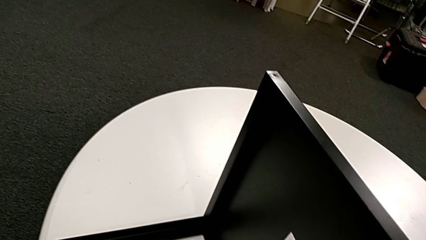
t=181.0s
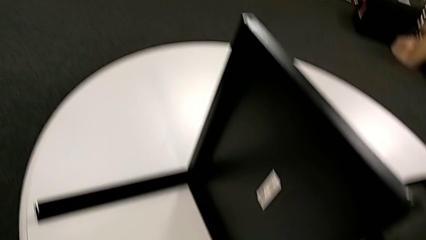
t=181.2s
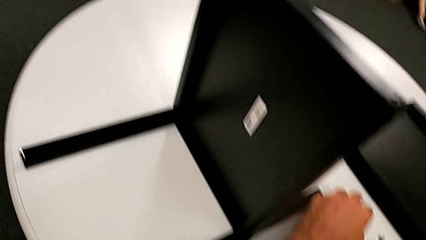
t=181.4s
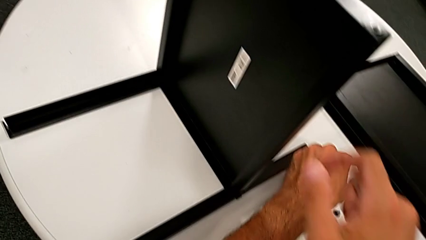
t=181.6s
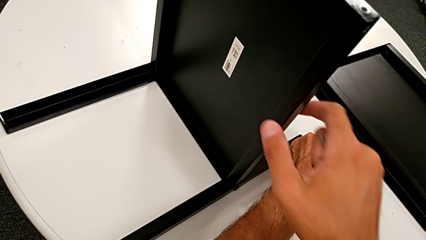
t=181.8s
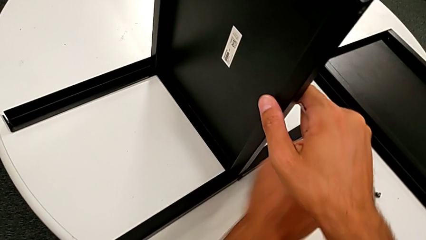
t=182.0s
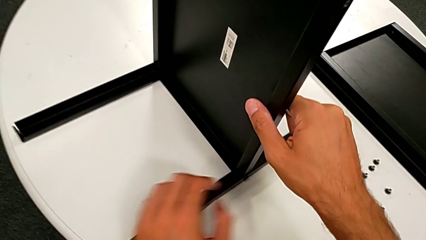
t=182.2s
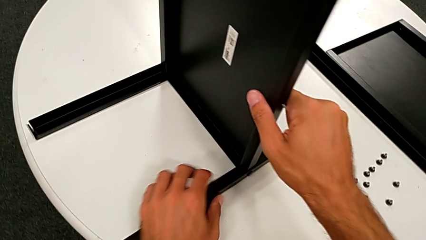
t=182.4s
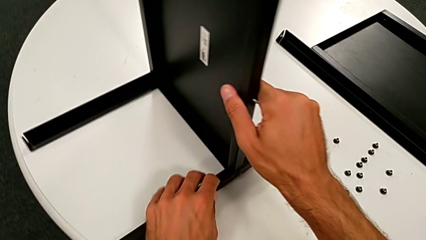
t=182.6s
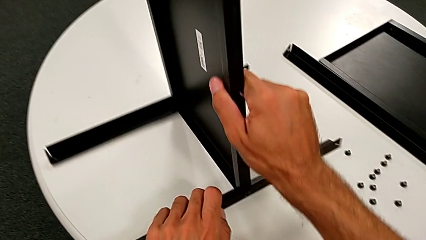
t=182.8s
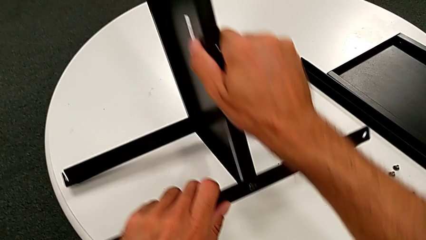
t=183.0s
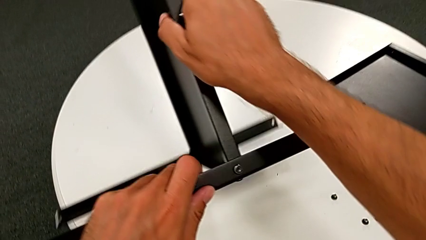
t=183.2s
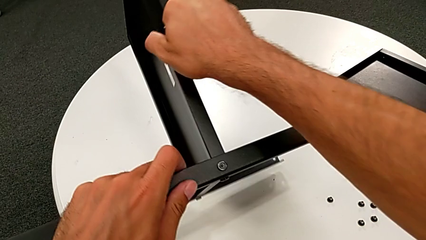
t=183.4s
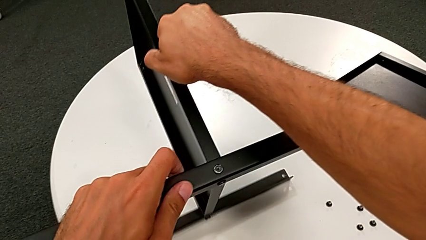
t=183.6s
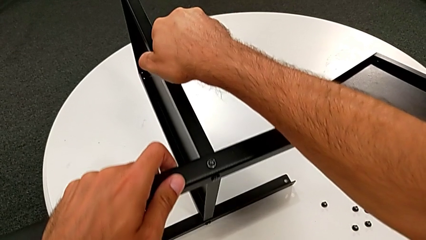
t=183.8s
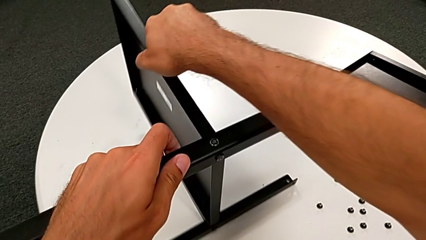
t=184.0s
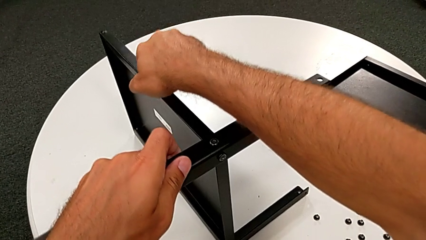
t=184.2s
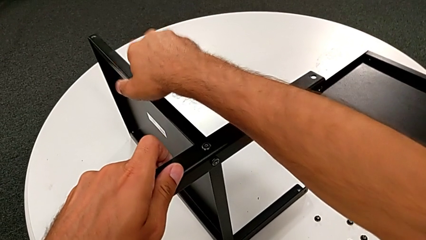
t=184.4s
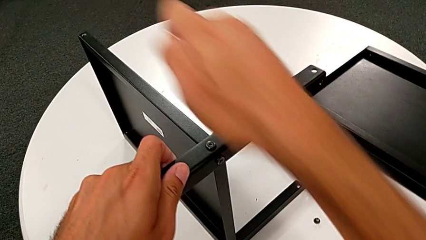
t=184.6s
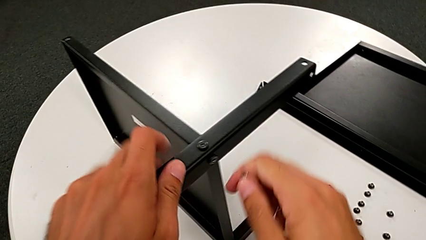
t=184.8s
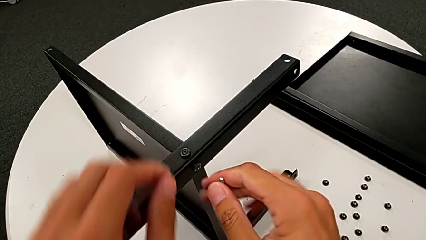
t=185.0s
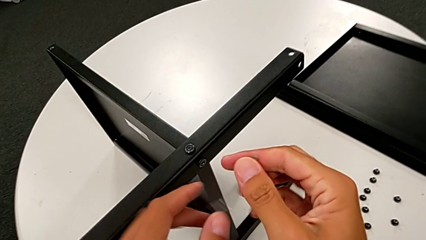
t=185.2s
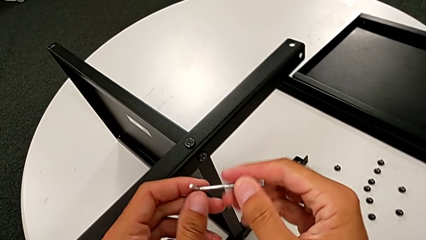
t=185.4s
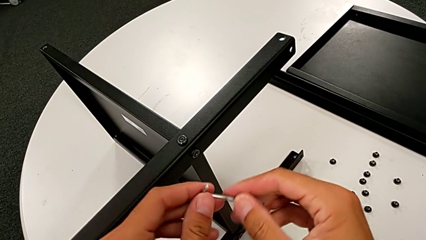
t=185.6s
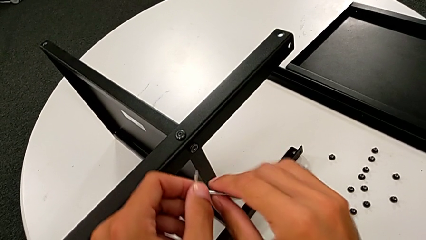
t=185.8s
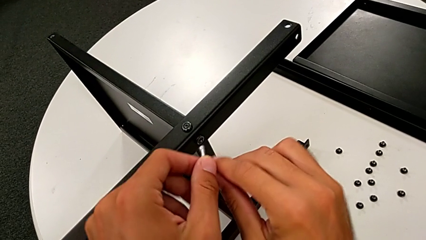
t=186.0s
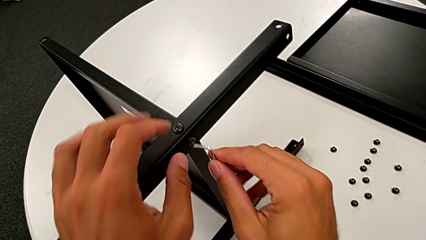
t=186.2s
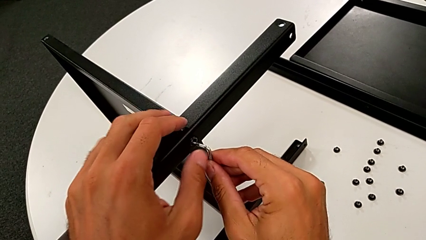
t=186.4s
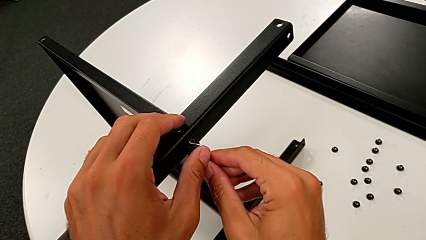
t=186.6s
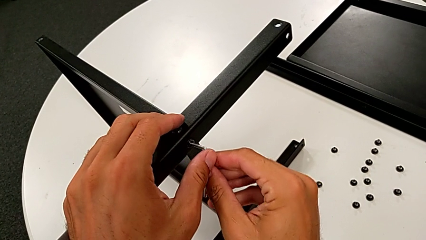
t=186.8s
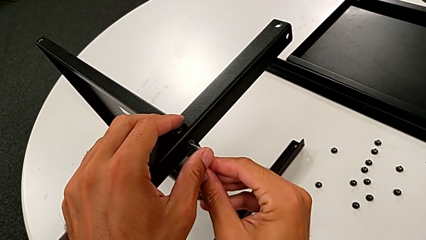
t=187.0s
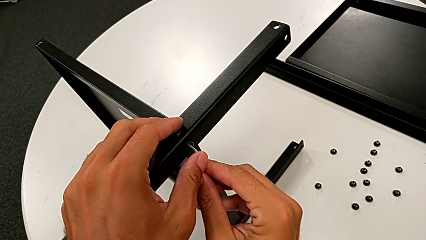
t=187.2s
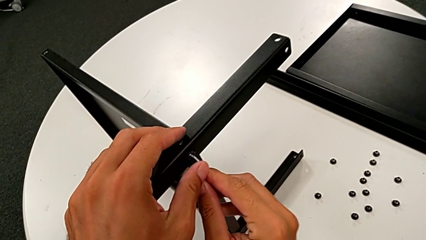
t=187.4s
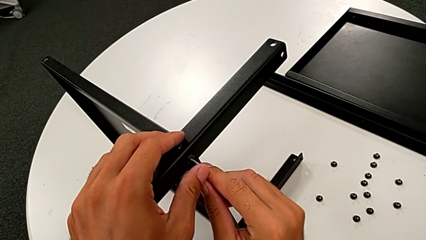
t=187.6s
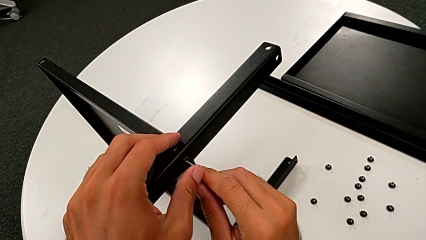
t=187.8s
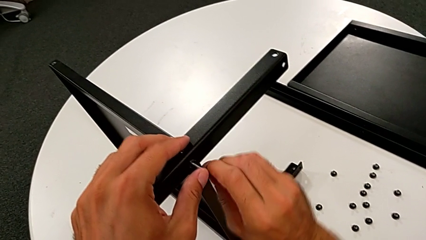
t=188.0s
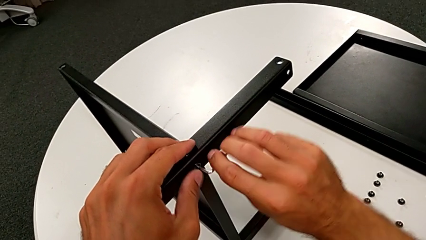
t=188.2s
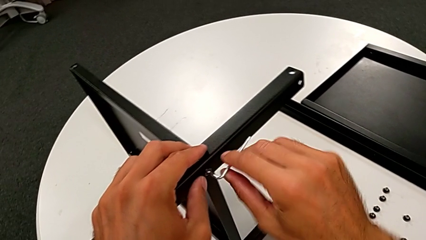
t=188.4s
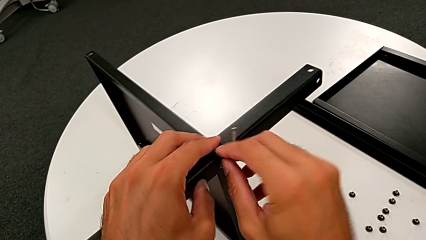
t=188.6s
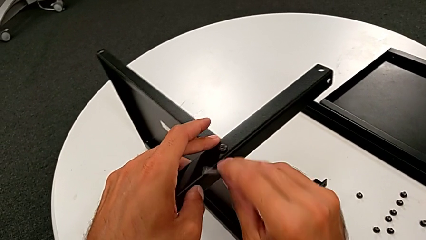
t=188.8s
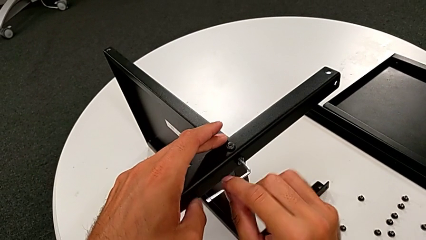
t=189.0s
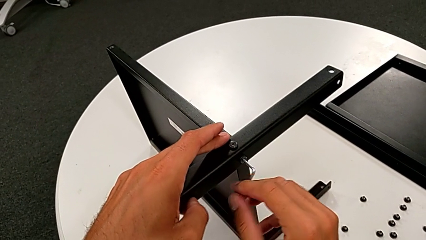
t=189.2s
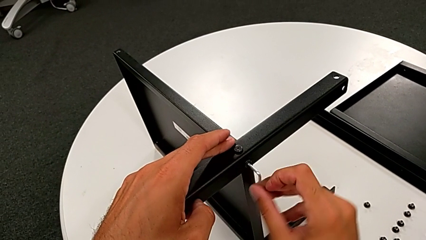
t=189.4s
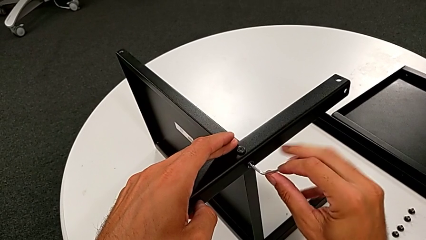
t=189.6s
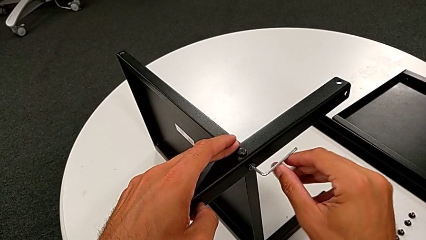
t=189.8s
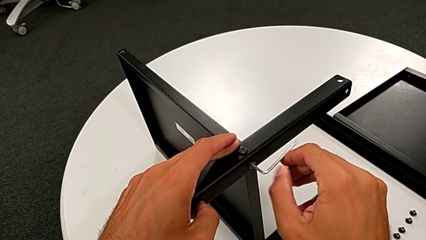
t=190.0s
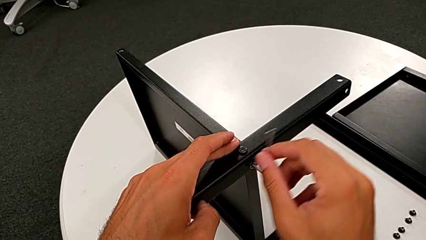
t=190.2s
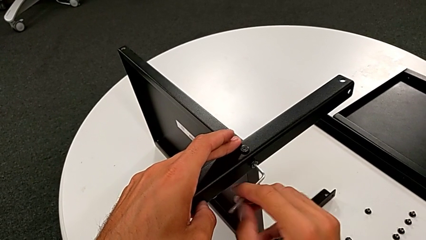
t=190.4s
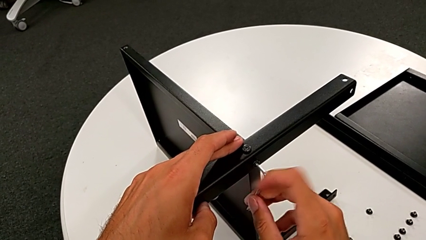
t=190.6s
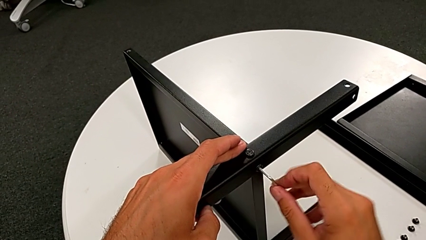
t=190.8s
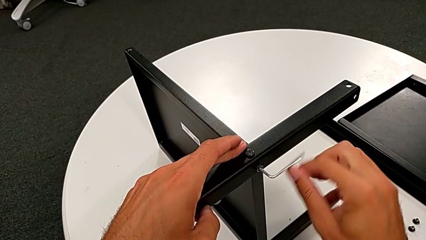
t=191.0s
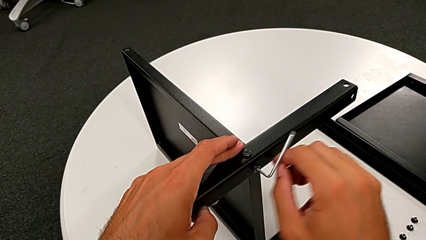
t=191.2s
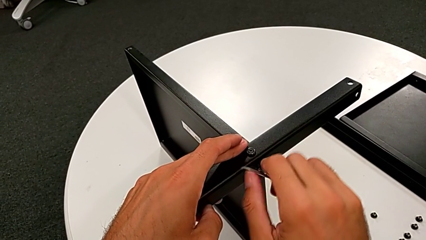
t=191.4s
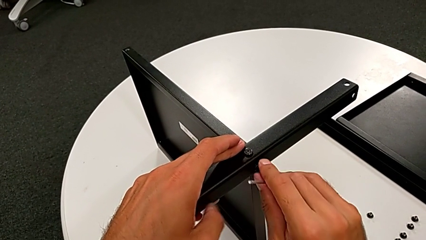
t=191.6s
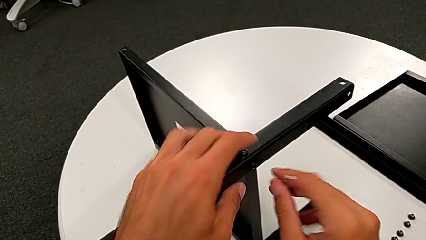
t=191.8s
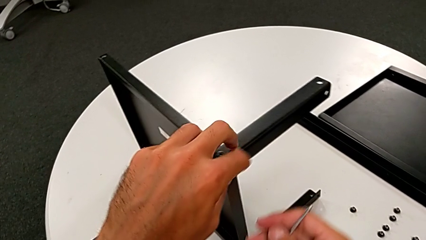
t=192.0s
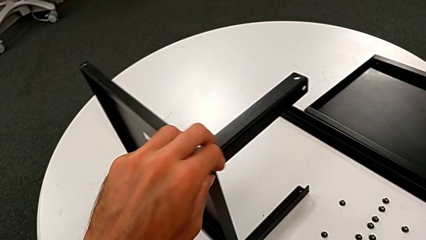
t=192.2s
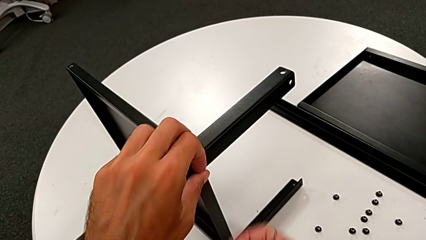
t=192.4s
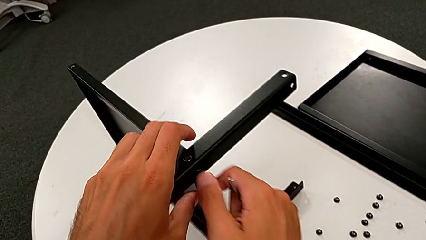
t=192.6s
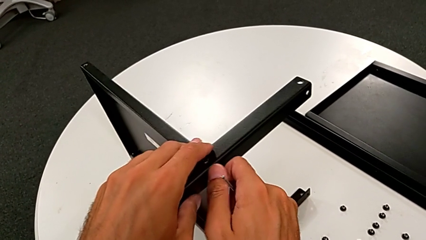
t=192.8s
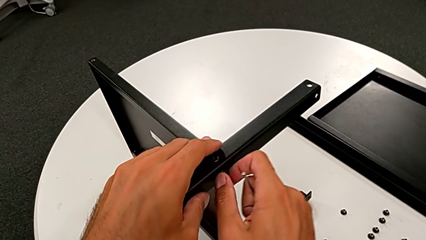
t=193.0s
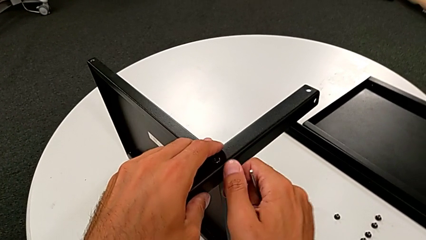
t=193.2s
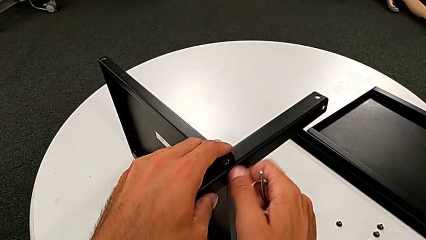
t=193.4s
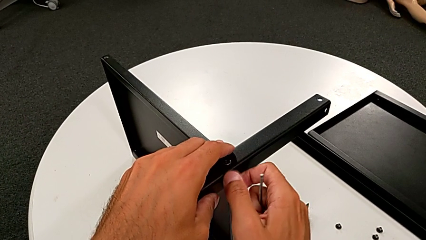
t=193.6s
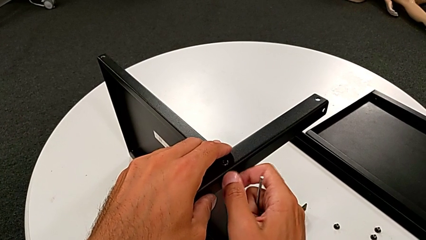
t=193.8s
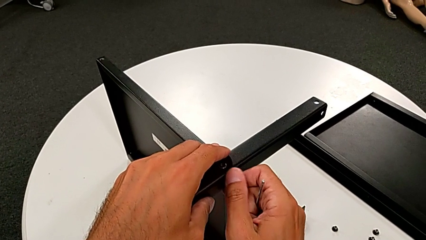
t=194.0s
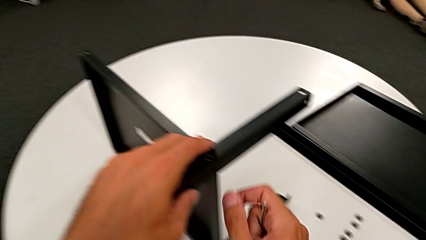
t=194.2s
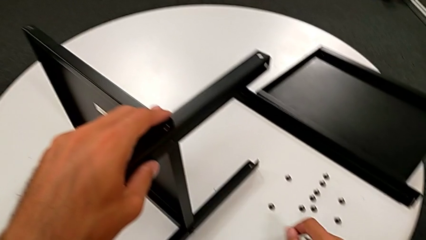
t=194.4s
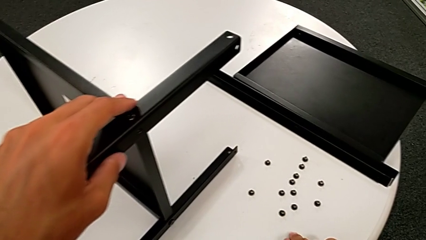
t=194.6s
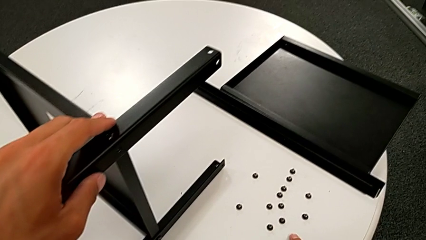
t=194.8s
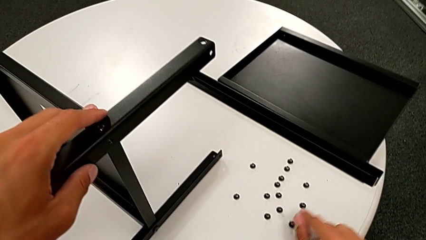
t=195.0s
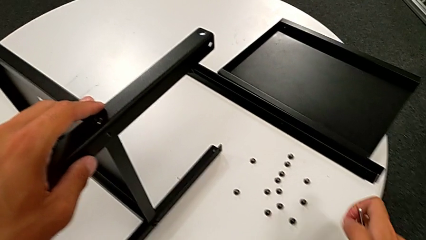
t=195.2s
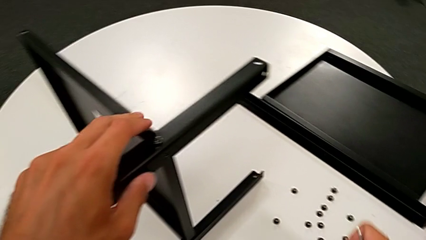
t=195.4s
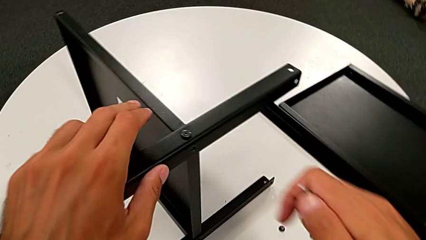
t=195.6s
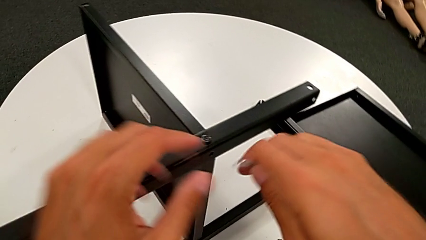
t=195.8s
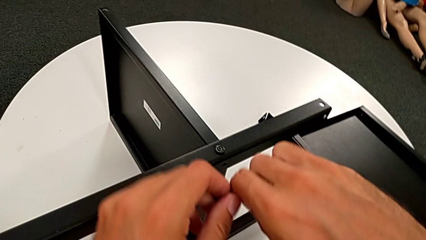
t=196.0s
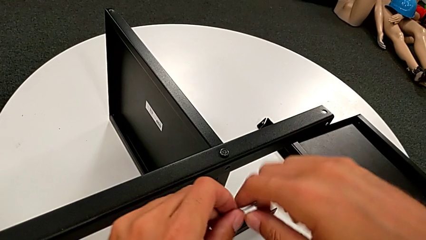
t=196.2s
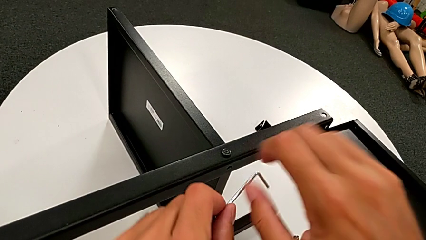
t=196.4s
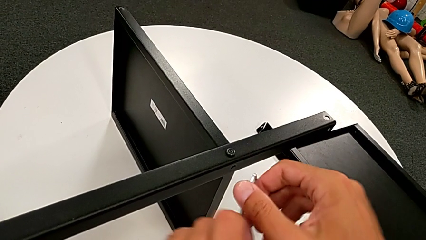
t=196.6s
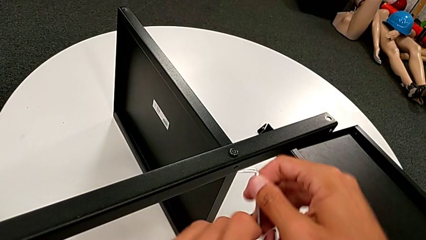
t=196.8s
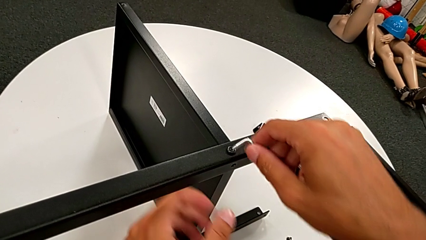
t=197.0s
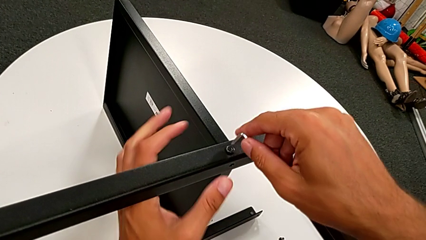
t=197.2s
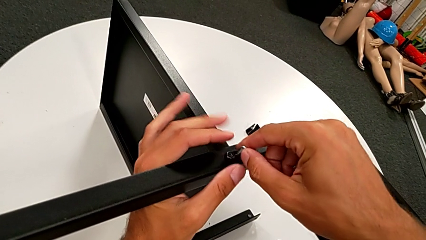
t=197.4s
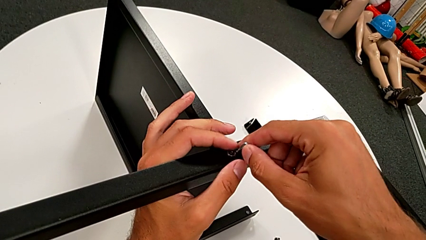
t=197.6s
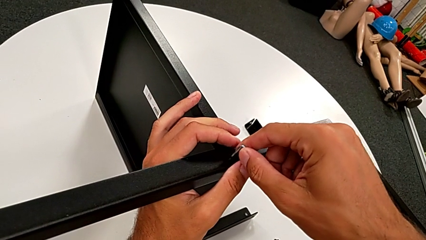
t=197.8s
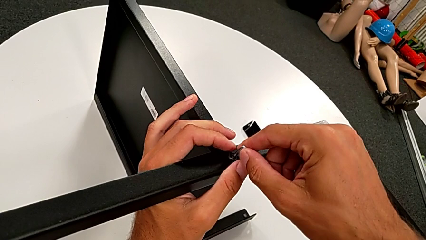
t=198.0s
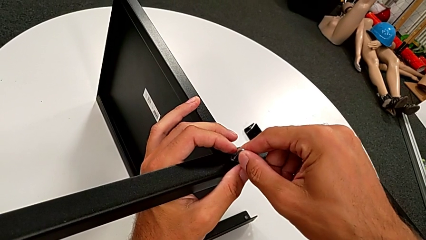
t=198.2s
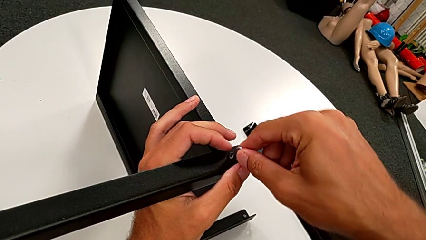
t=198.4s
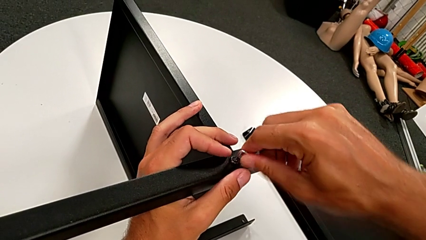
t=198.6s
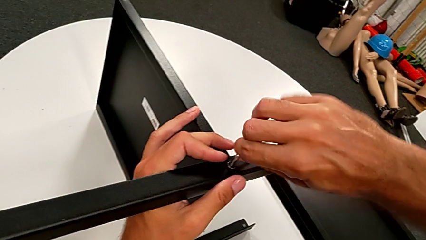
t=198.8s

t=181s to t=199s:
The camera wearer is disassembling the third leg from the shelf. They grab the nightstand, rotate it, approach the hex socket head, insert the Allen wrench, unscrew the hex socket head, withdraw the Allen wrench, unscrew the hex socket head, place it, rotate it and insert the Allen wrench.
